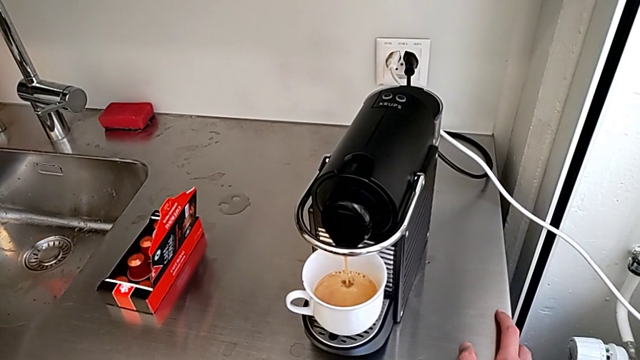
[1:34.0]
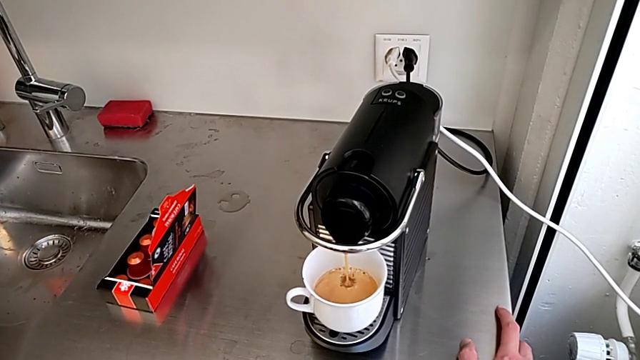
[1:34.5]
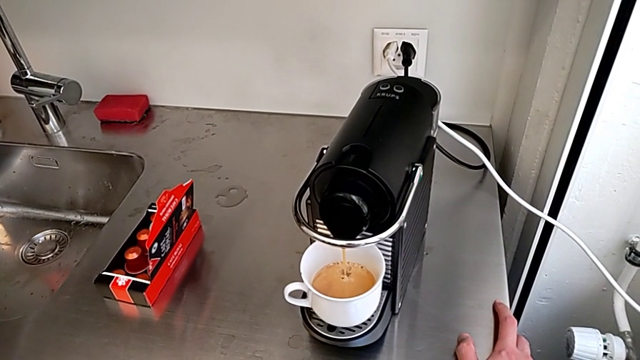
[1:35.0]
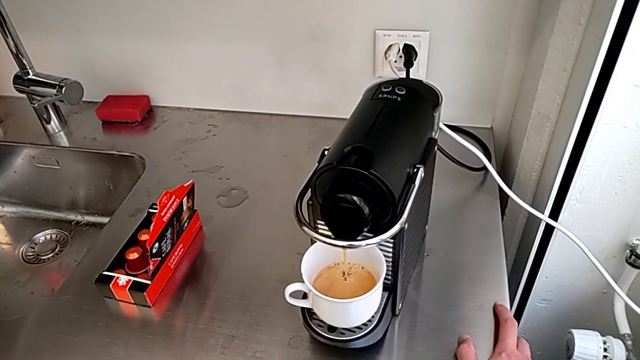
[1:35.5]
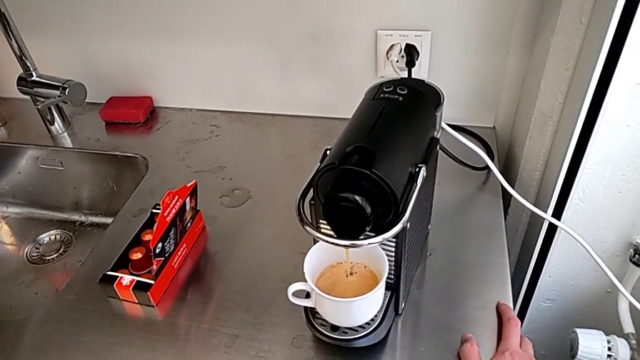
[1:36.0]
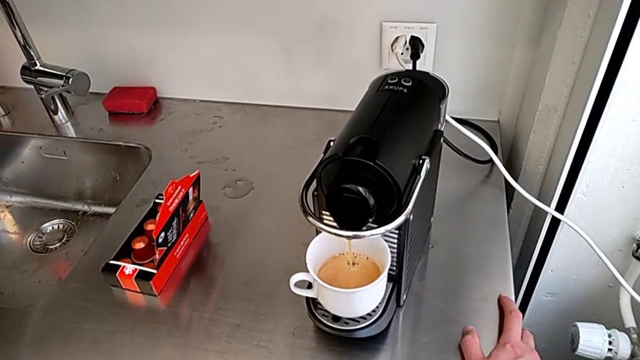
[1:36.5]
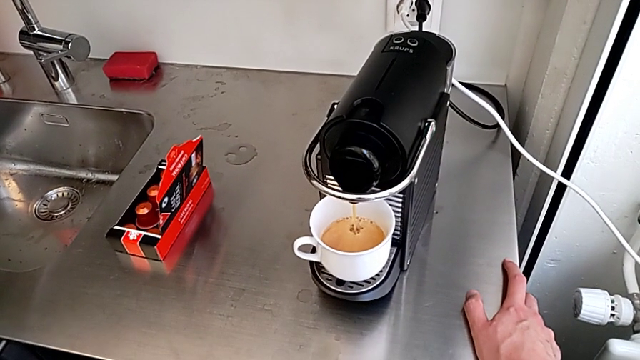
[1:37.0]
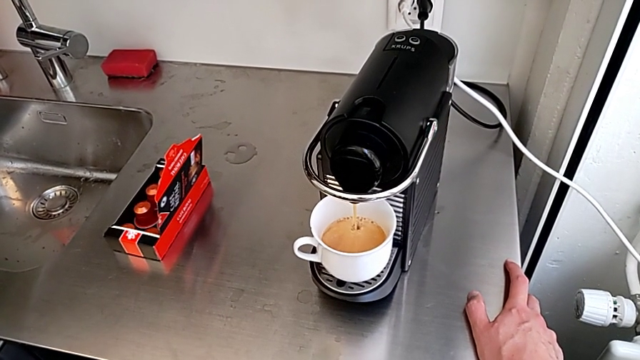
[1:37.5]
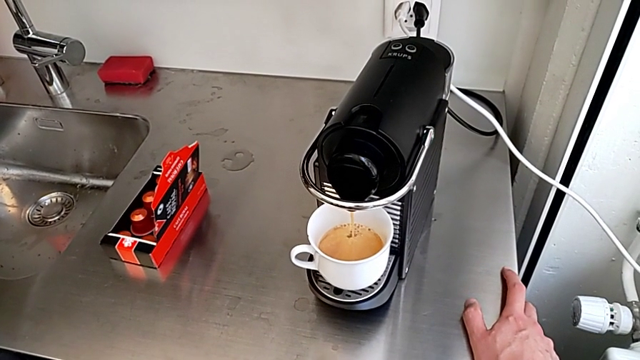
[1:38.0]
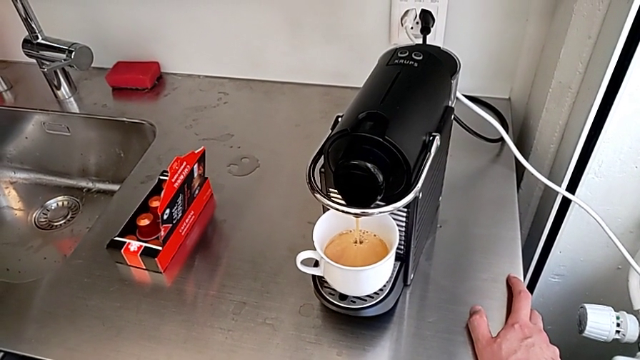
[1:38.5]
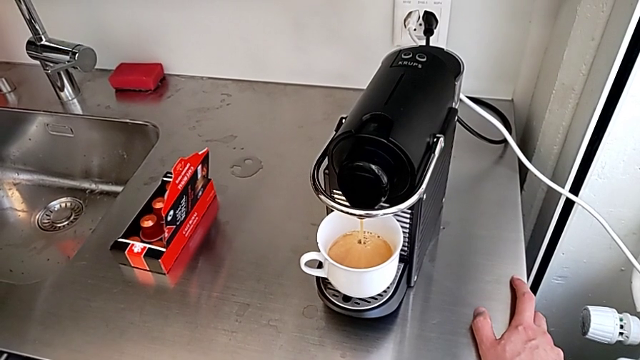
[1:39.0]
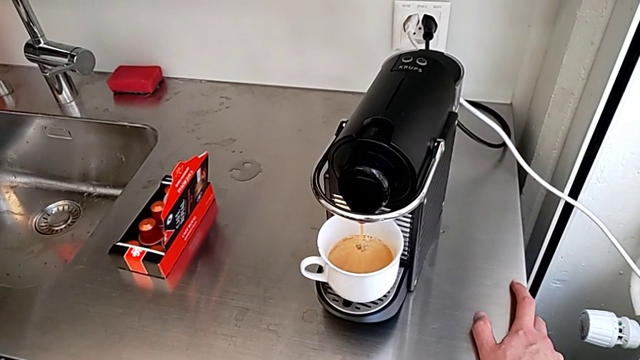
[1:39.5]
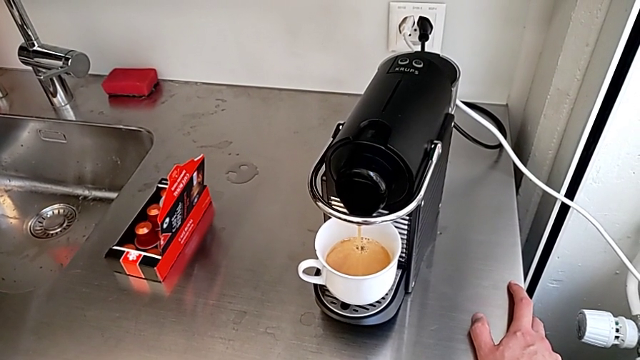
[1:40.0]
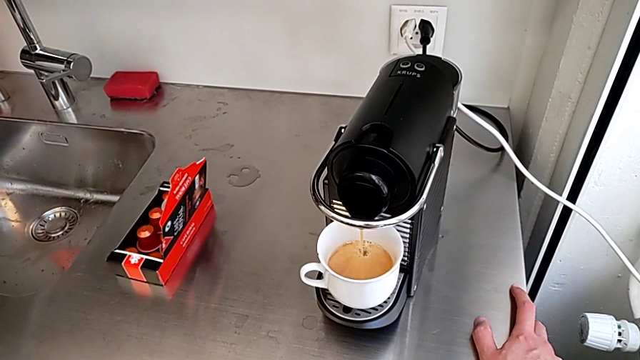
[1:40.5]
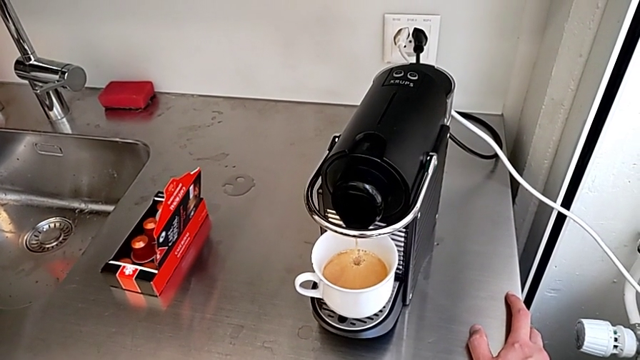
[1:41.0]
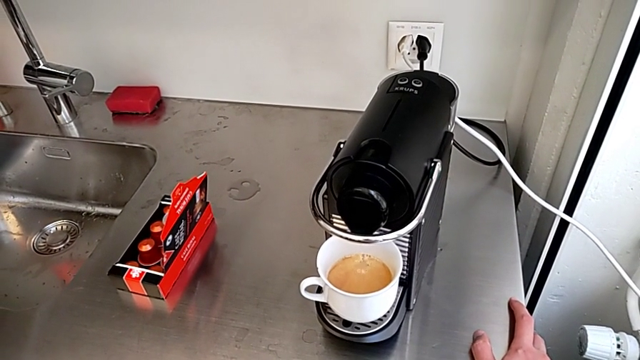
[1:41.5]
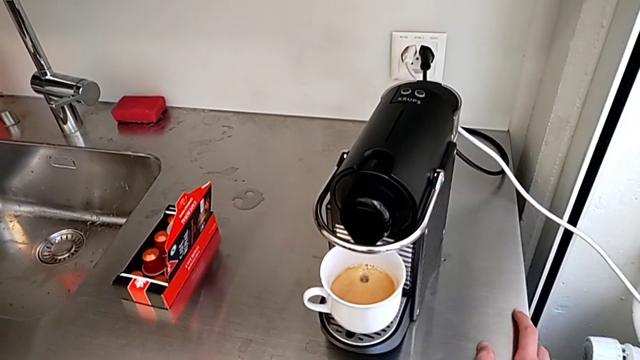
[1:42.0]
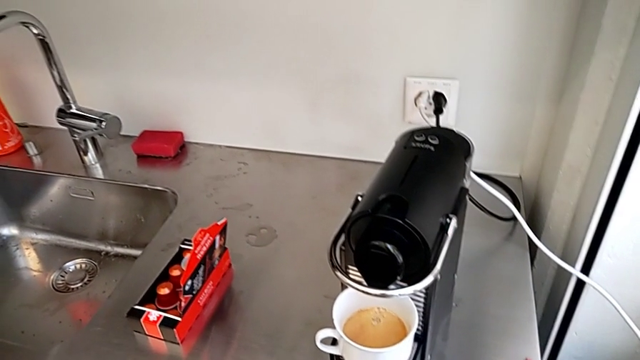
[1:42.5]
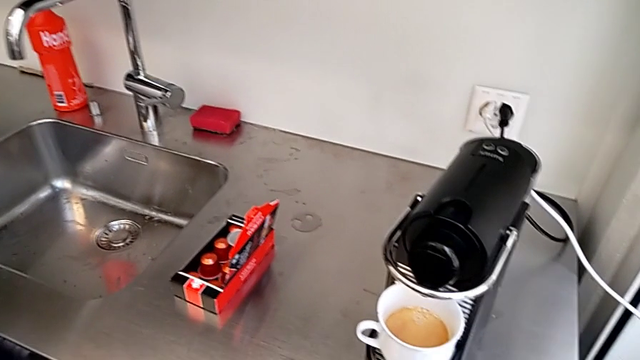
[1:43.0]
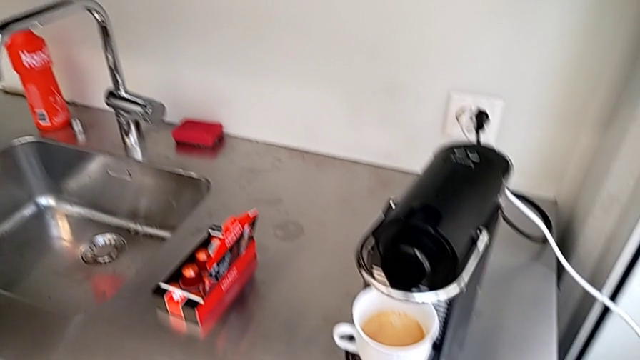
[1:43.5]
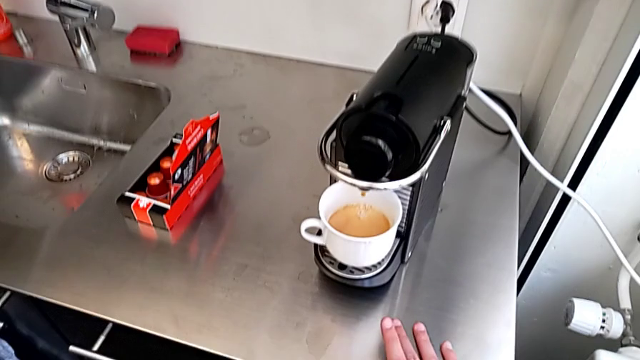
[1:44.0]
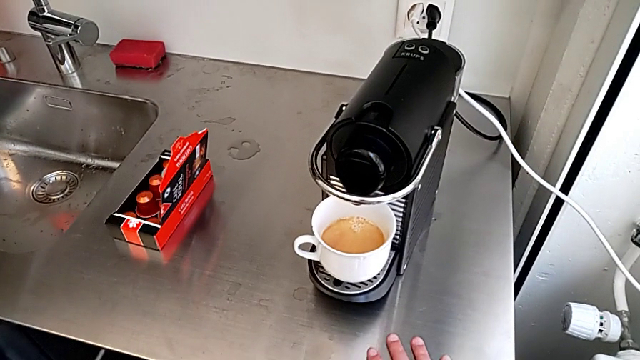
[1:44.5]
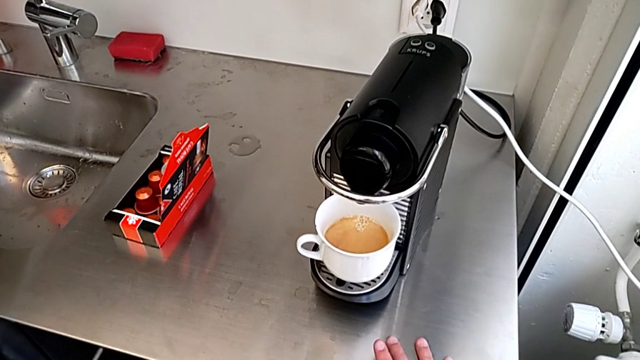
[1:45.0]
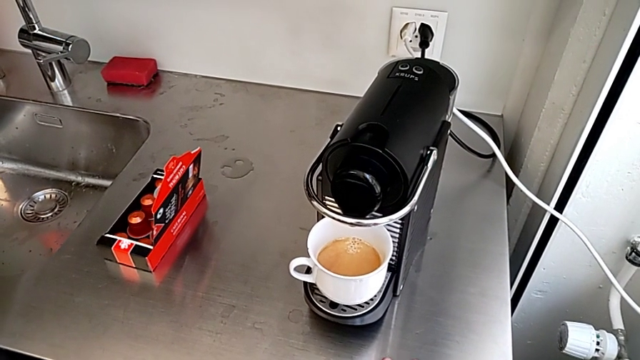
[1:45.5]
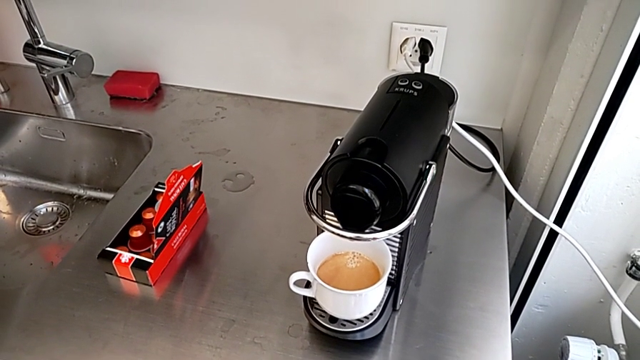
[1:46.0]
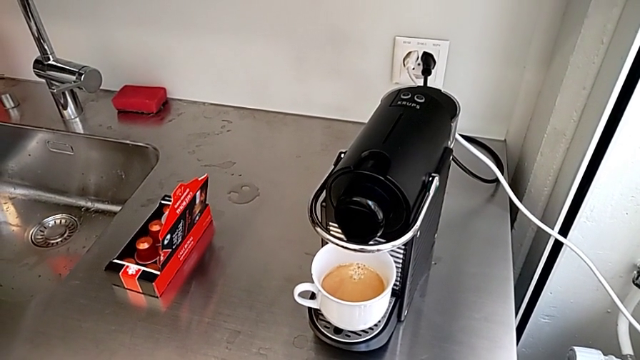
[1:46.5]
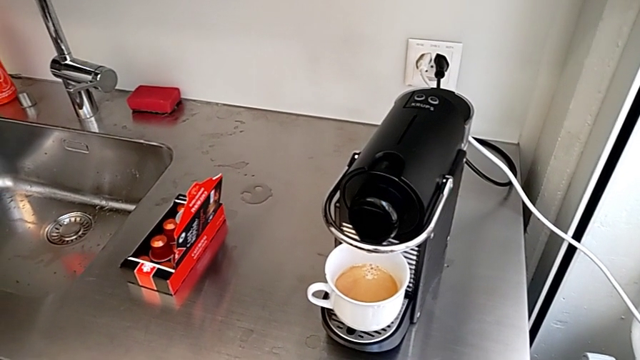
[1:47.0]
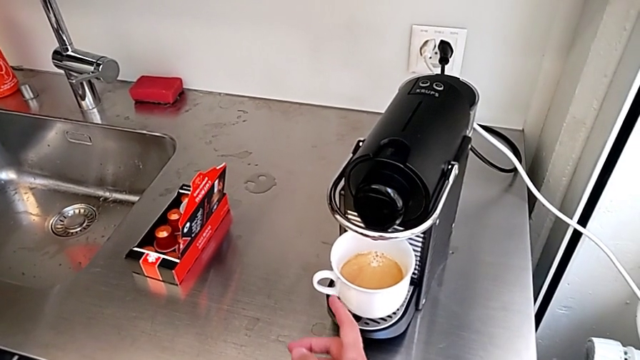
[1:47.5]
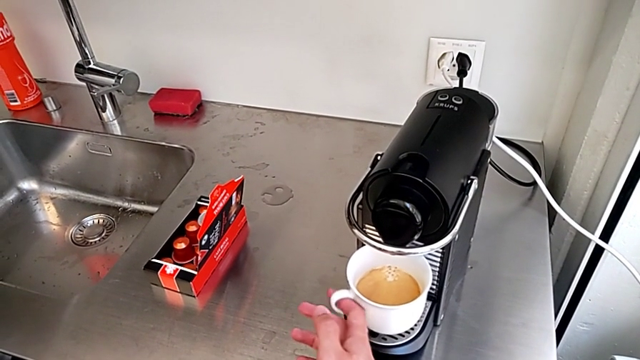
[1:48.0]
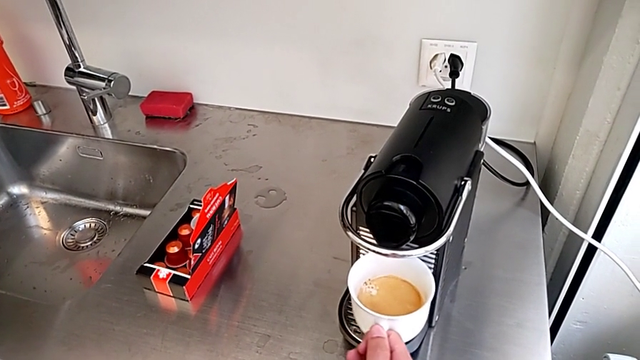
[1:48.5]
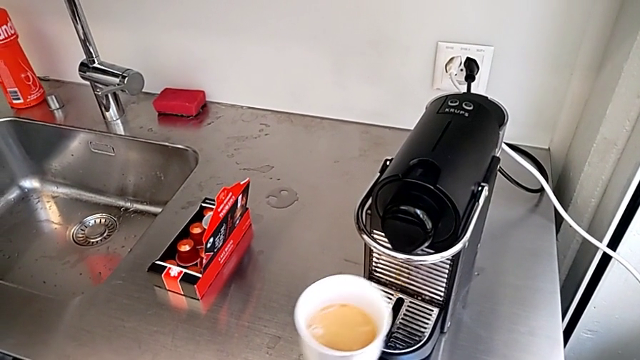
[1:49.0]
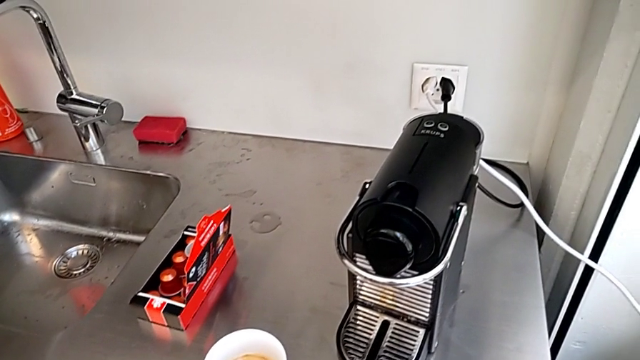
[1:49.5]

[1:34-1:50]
The camera wearer is using the capsule coffee machine to make a cup of coffee. They withdraw the cup and place it.

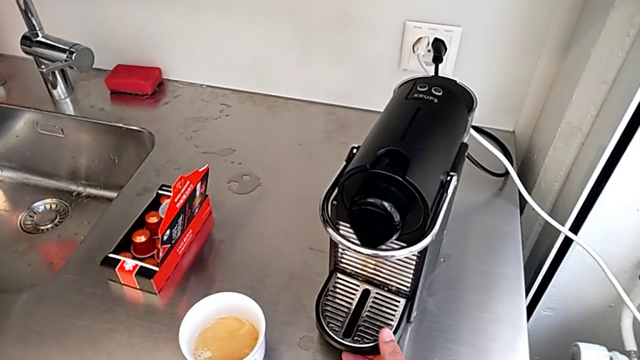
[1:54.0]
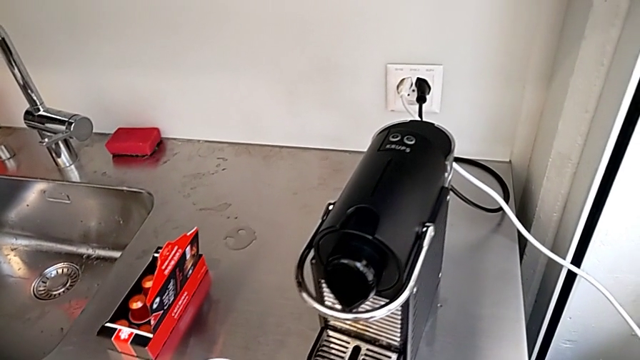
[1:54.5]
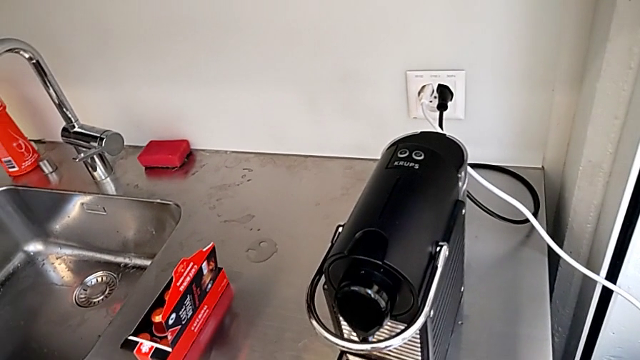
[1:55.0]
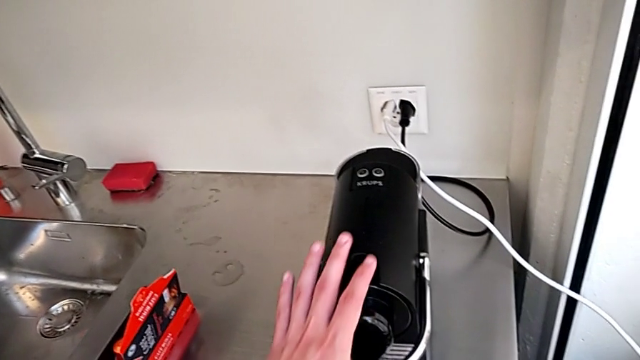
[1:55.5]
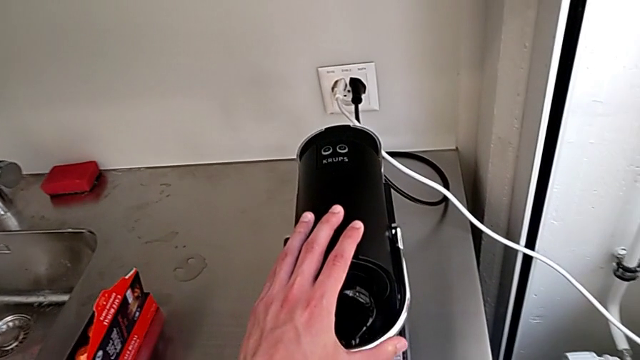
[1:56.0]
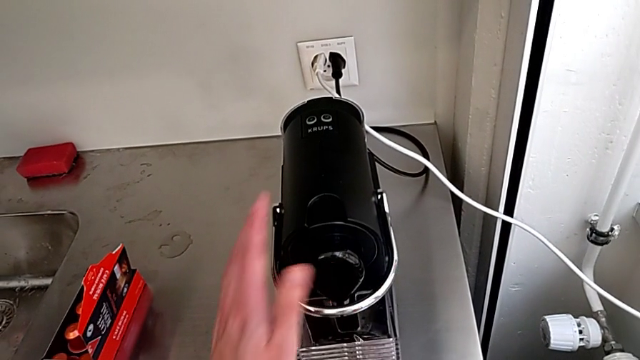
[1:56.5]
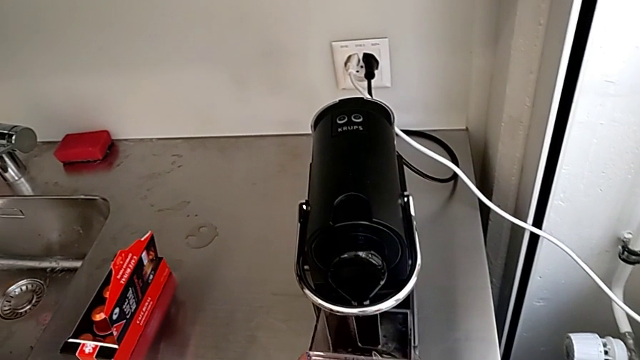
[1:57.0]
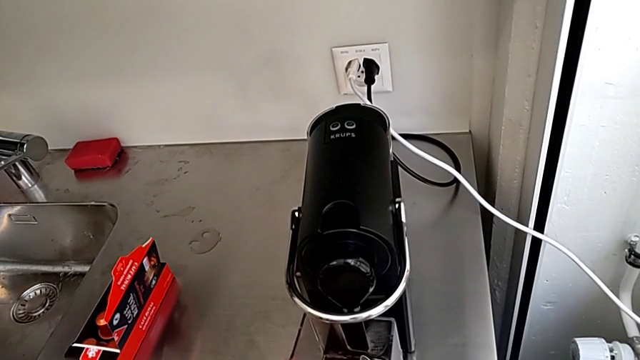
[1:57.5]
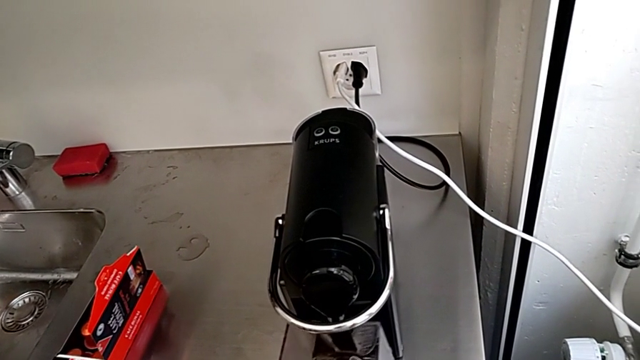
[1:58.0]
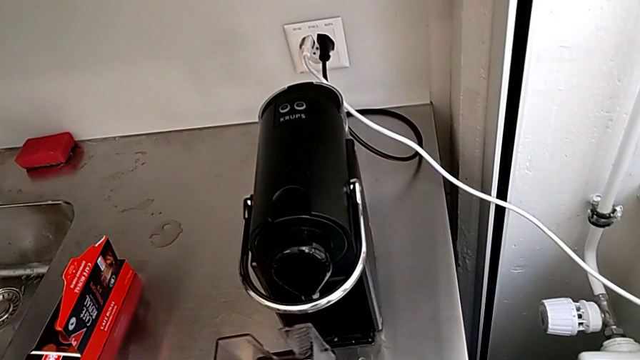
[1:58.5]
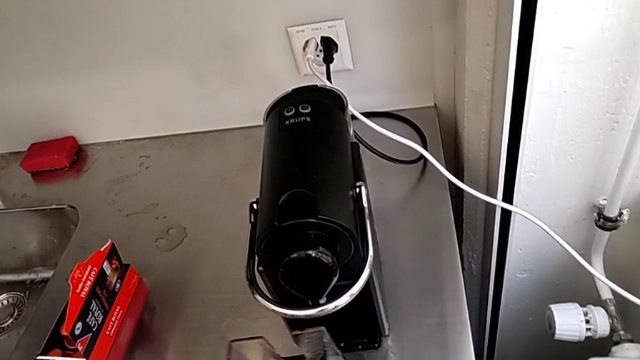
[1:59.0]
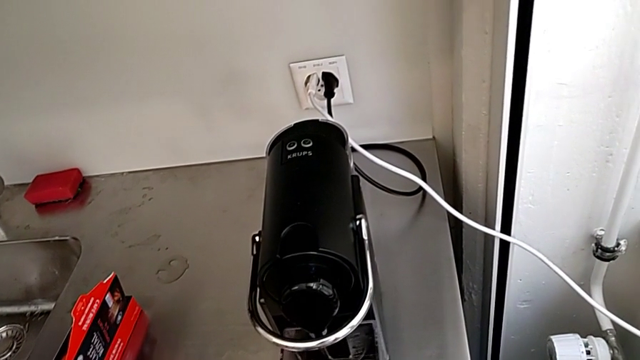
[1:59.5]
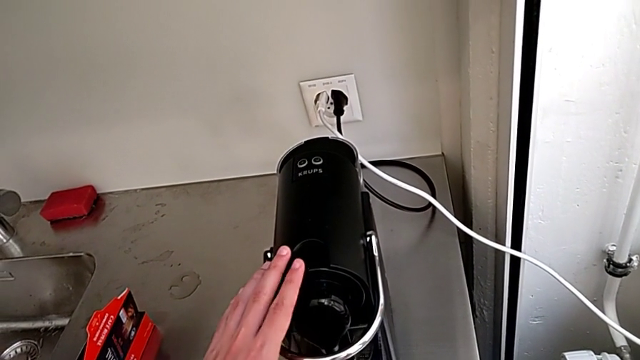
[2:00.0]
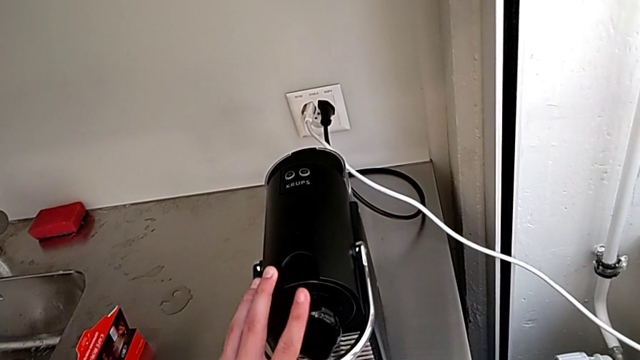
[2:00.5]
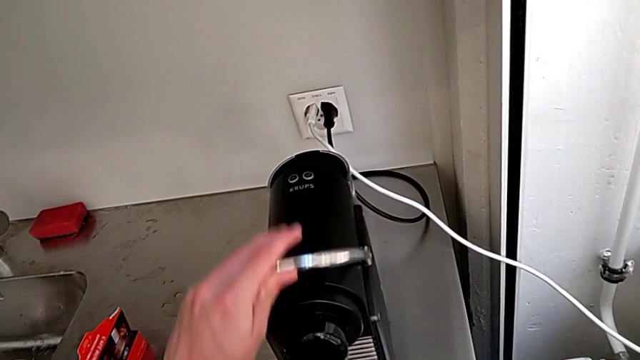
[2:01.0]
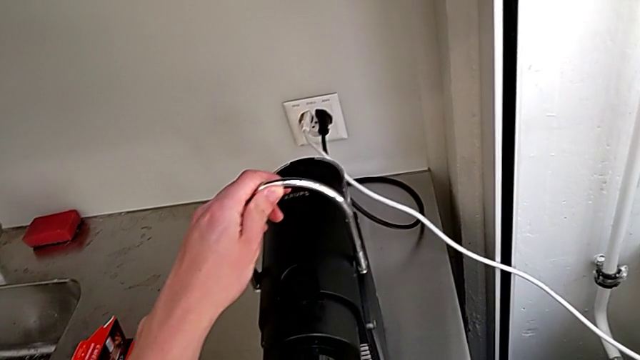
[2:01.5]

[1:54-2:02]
The camera wearer is emptying the container of capsules. They shift the capsule coffee machine, withdraw the drip tray, wrongly lift it, insert the drip tray and lift the lever.
